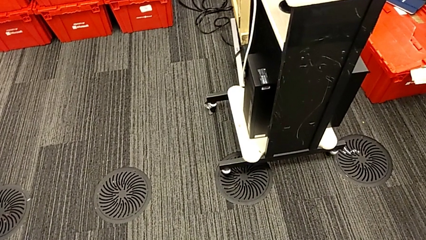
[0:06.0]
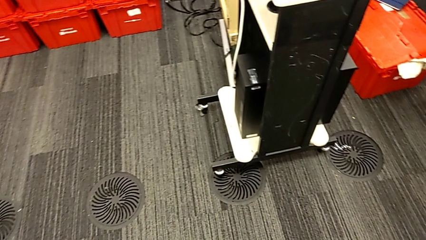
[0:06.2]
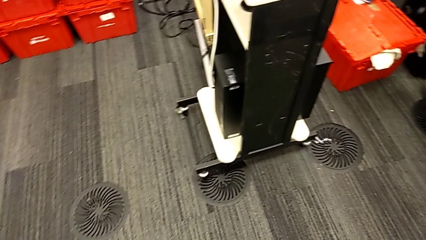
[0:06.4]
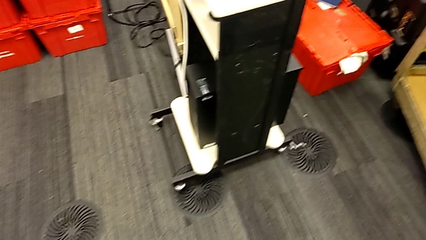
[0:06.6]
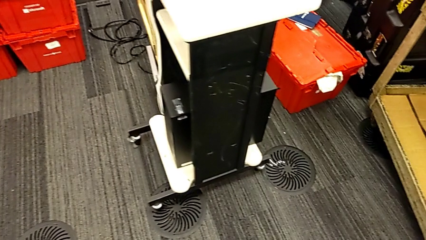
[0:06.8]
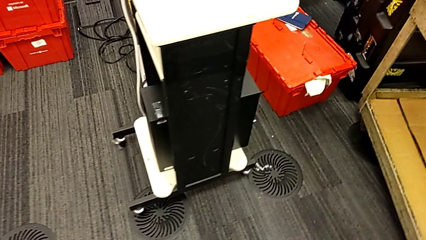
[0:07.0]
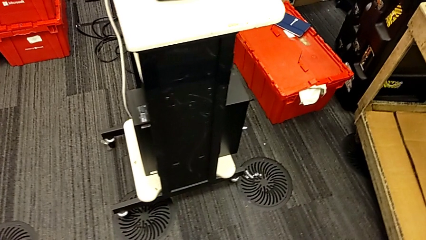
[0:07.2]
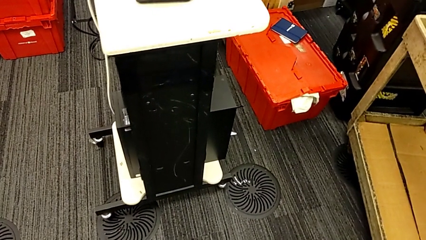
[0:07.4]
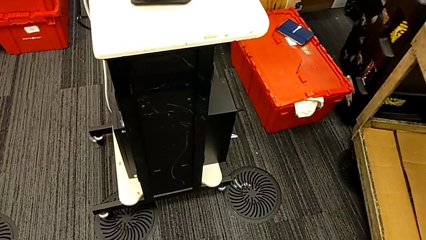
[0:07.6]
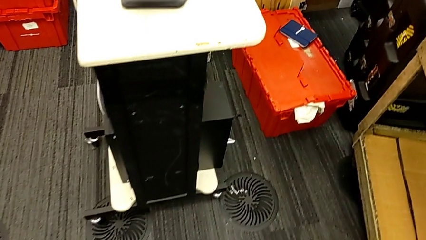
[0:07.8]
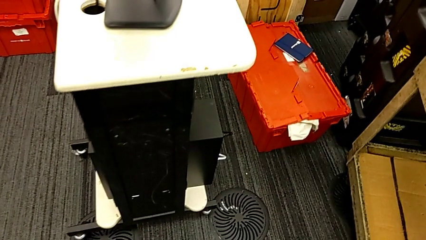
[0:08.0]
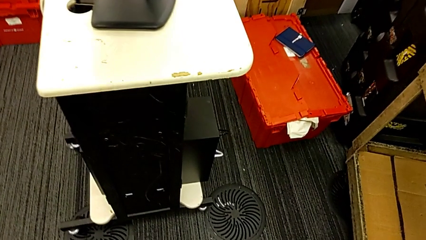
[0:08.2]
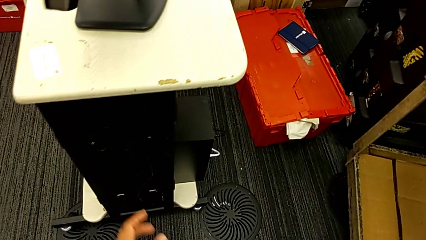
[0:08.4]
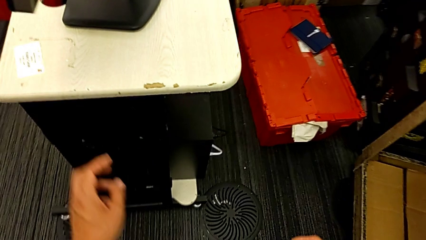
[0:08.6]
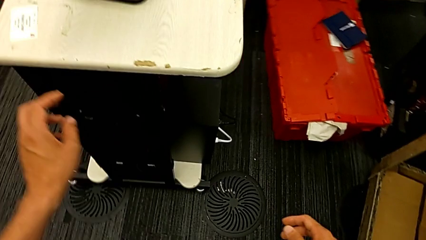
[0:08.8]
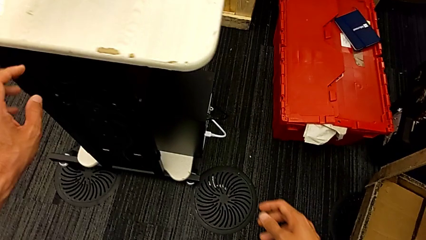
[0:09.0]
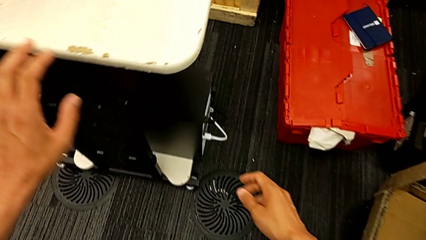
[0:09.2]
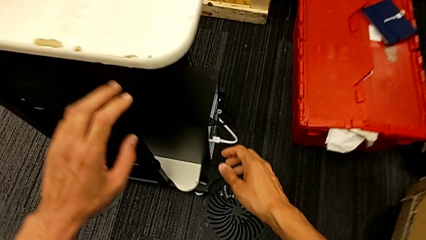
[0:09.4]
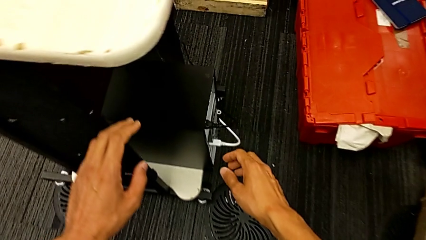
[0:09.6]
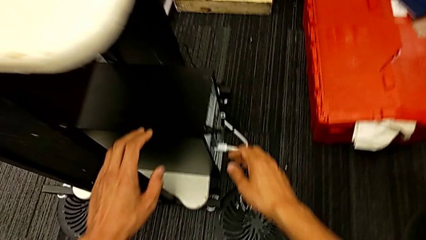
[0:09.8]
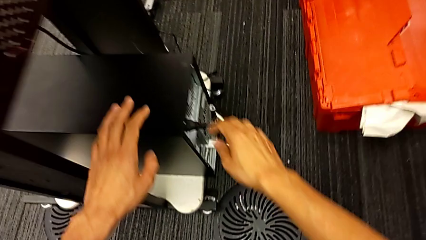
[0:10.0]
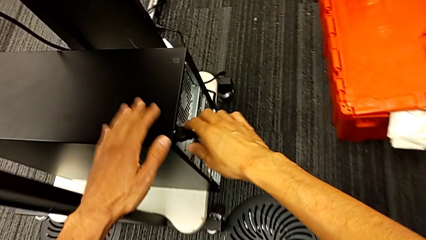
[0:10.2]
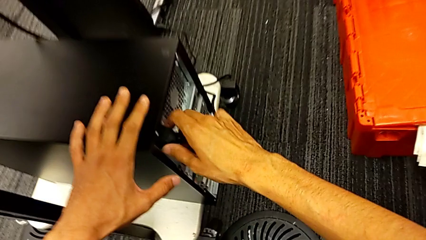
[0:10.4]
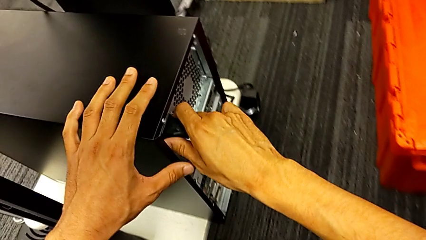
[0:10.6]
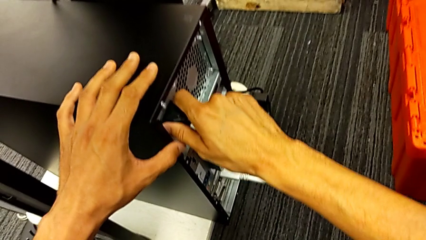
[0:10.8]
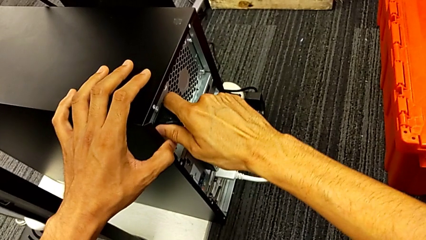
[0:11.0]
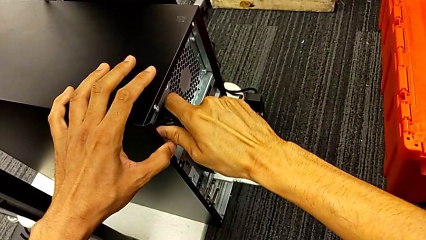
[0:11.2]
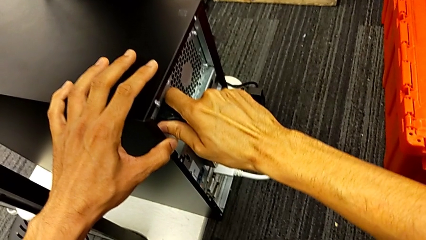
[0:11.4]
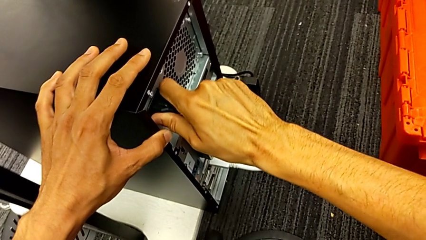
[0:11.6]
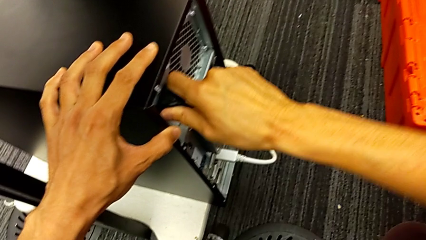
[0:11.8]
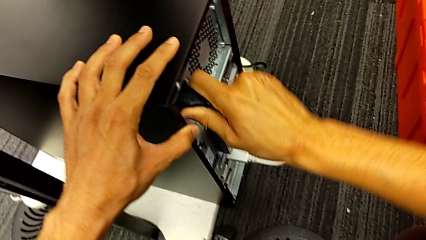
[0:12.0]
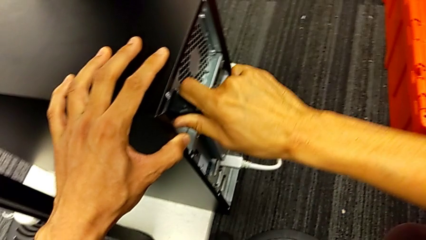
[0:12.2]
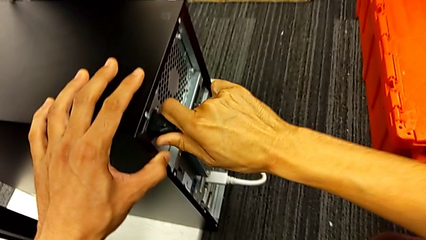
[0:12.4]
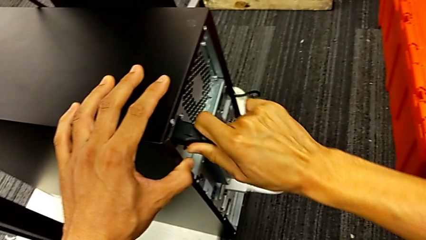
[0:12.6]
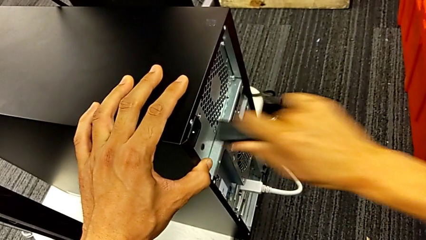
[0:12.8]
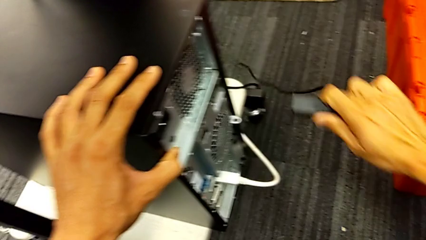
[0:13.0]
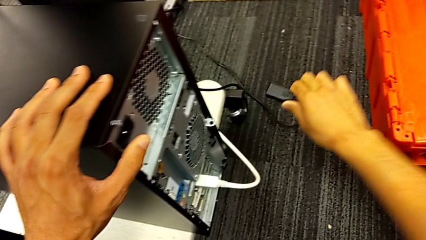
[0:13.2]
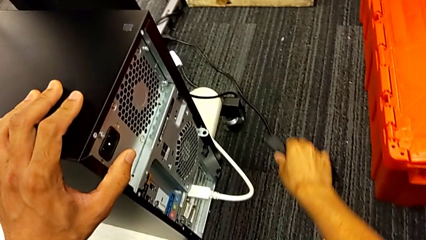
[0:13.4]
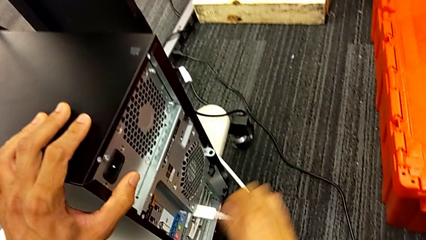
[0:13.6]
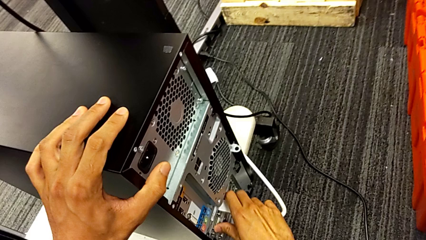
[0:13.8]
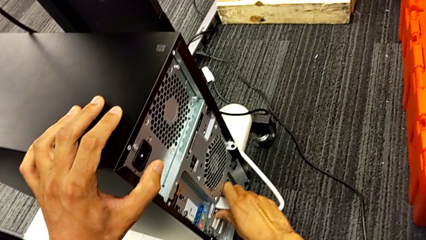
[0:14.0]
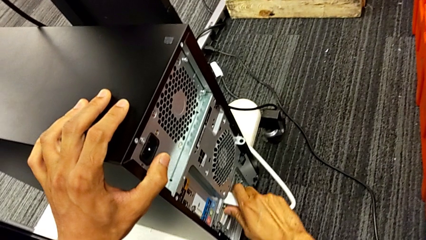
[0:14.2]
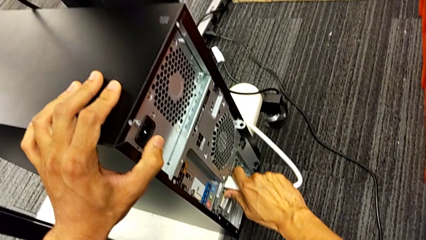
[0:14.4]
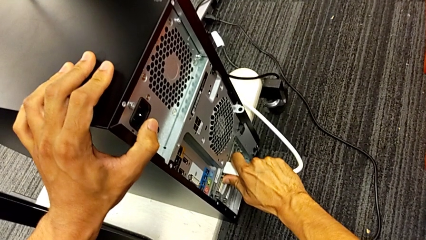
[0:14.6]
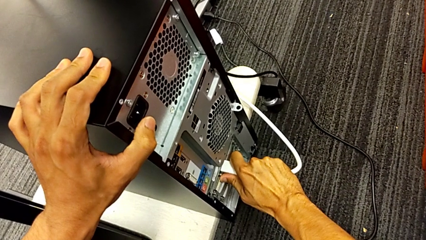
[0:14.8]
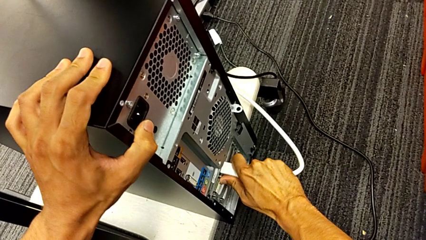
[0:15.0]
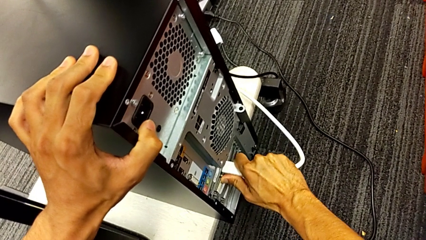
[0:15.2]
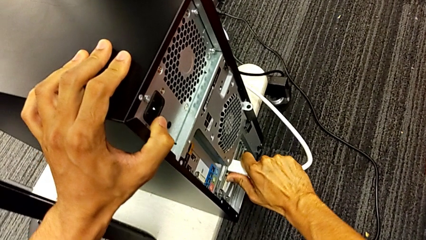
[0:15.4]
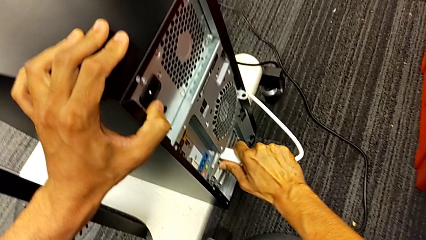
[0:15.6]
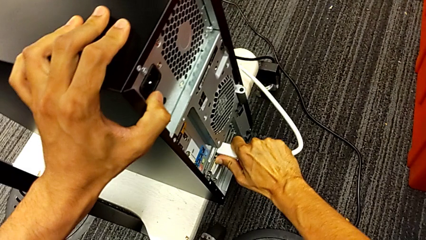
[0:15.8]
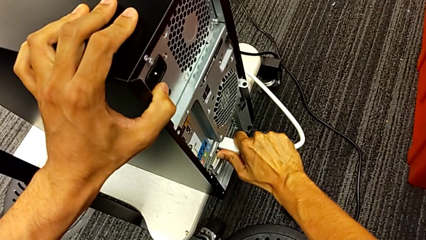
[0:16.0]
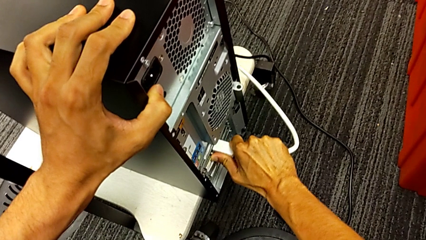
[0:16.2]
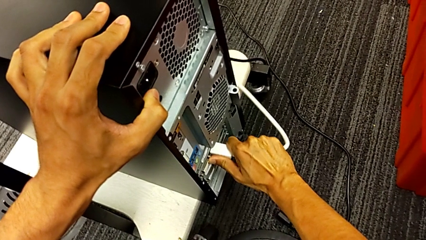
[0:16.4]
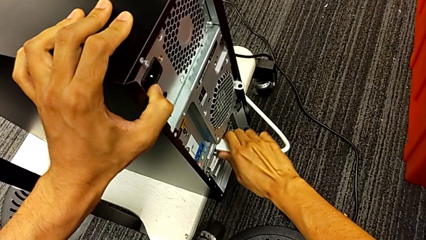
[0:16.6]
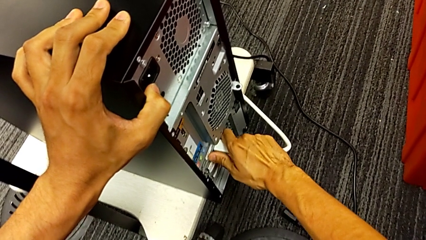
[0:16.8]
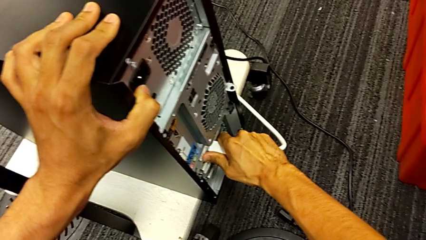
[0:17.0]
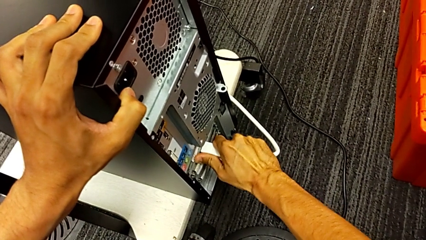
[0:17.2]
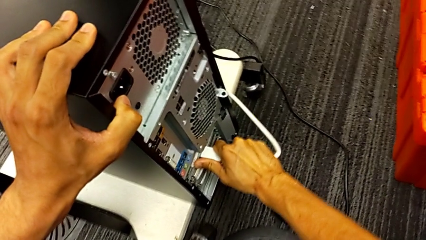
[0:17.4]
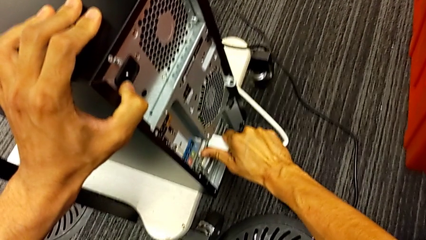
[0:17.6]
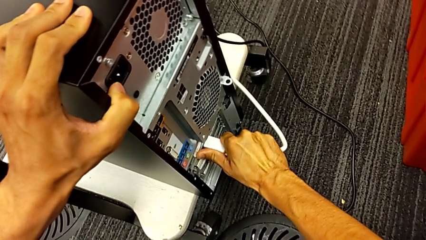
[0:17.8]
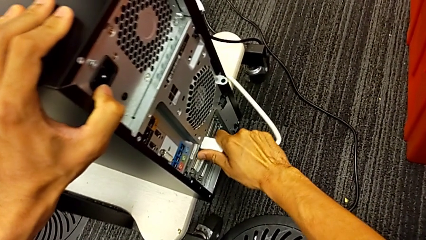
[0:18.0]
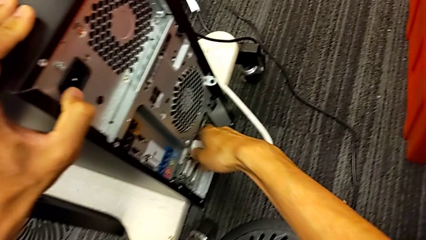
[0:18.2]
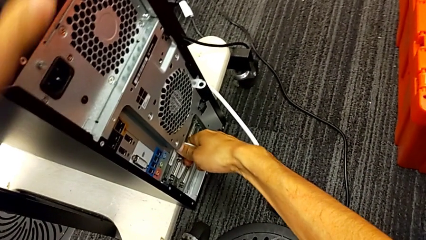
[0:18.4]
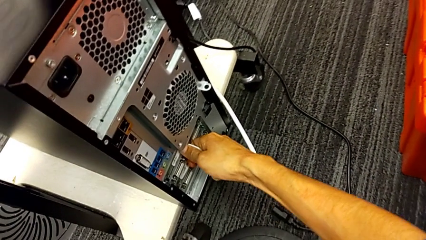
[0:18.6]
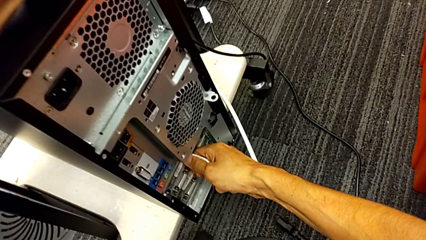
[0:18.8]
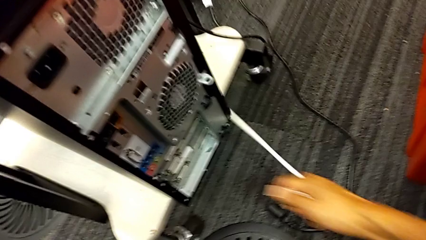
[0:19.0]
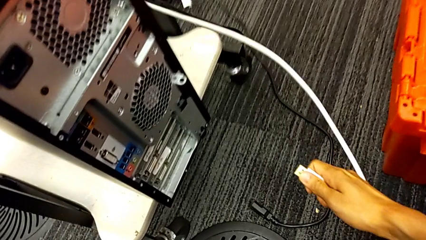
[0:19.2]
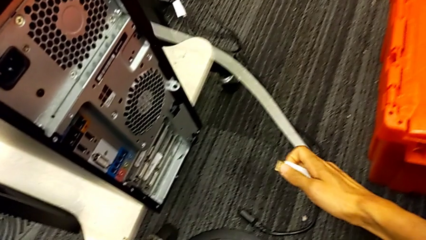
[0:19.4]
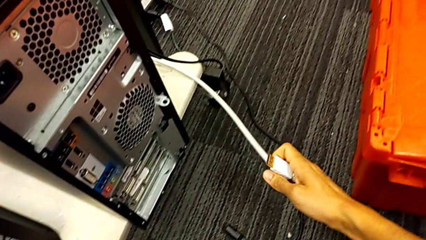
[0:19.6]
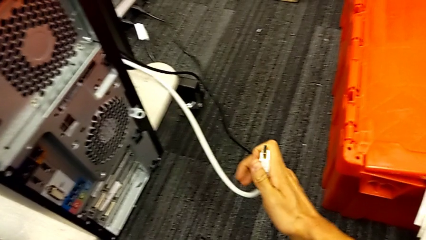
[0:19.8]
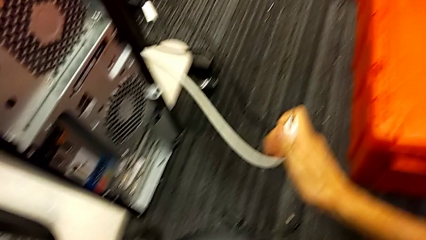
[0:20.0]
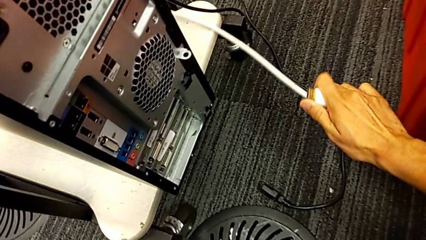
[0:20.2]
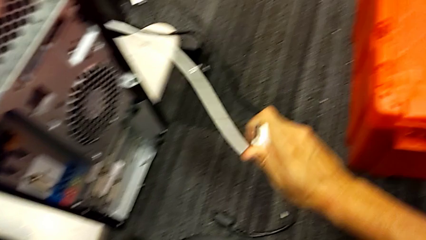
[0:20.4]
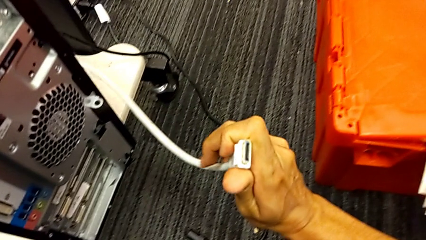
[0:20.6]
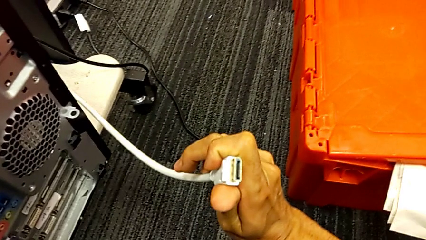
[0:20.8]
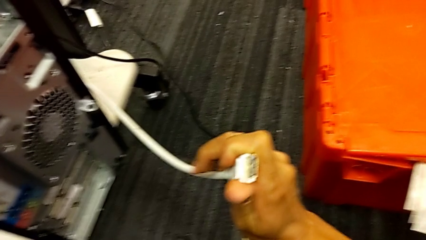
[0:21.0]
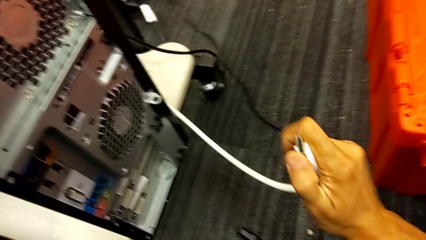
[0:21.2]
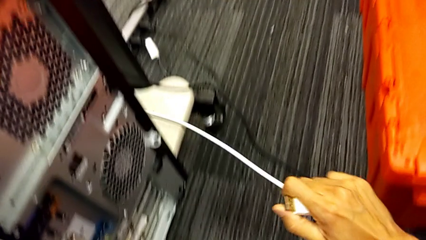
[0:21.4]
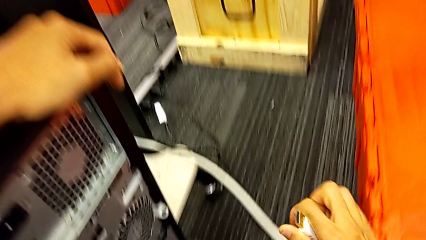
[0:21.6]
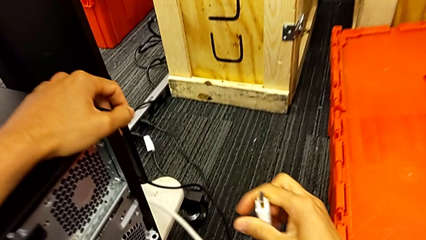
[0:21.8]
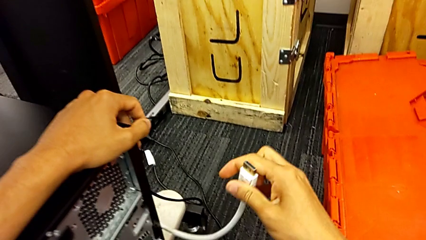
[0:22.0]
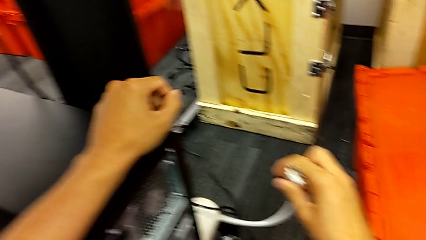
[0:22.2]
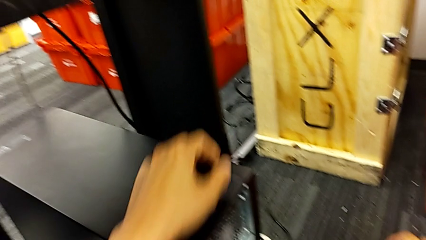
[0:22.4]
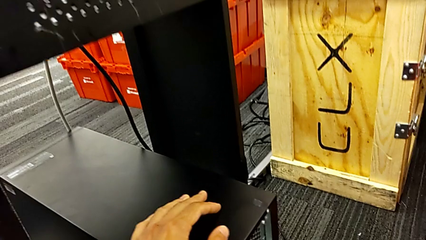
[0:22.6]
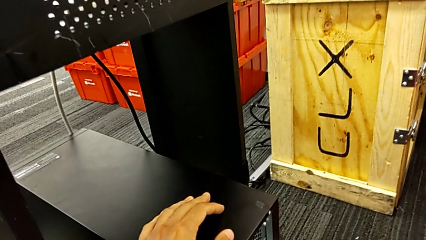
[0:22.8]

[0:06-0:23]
The camera wearer is unplugging the cables. They grab the black cable power supply, withdraw it and place it. They grab the white HDMI cable, withdraw it and inspect it.
